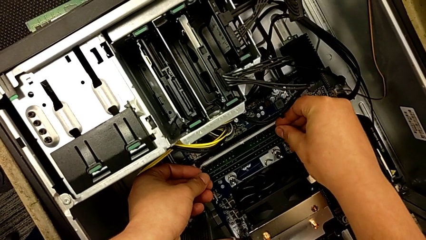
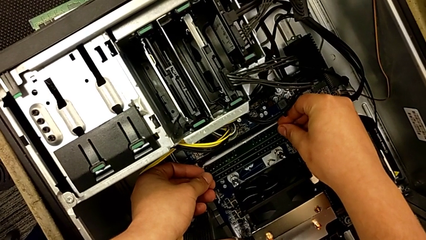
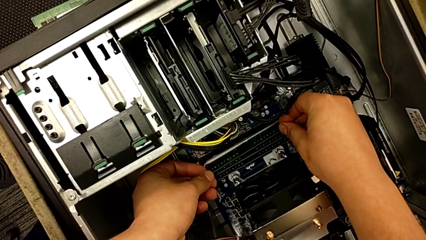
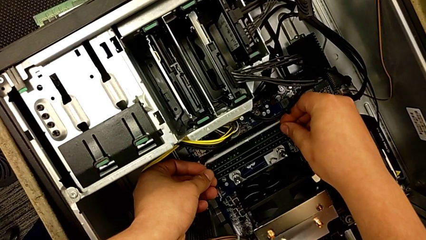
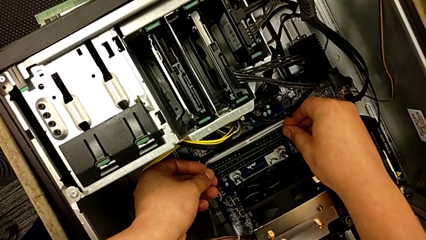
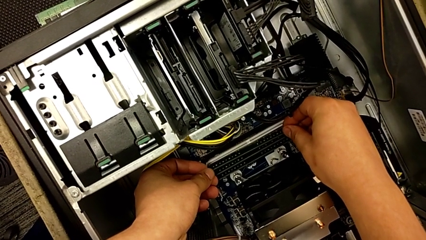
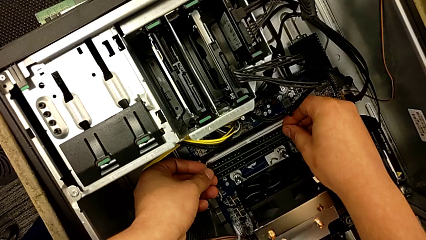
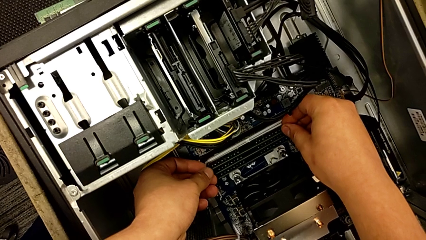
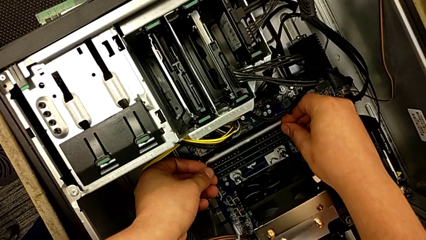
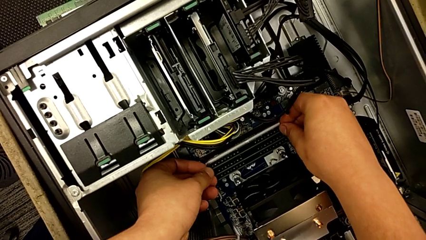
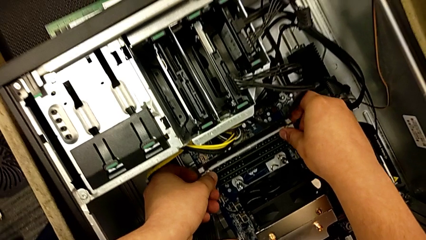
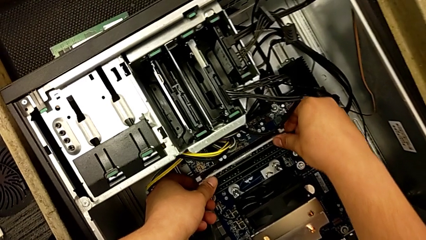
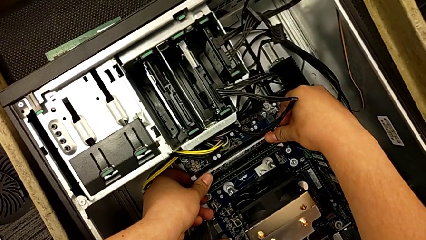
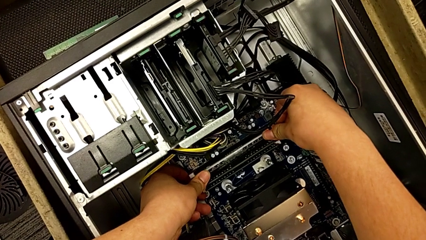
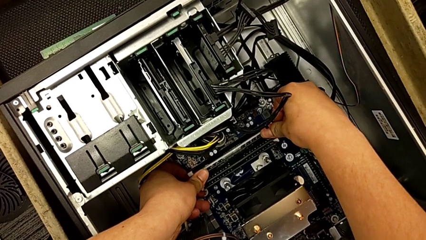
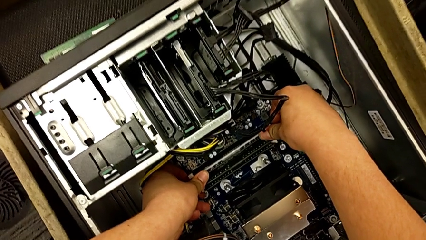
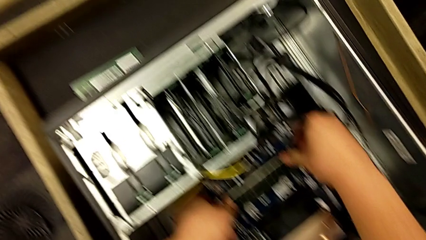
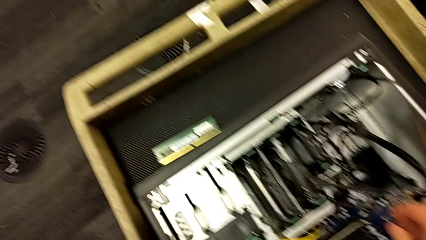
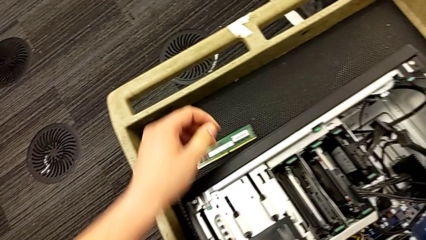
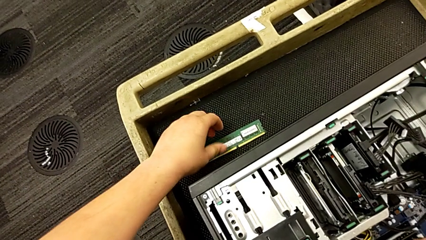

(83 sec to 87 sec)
The camera wearer is inserting the third RAM stick. They insert the third RAM.

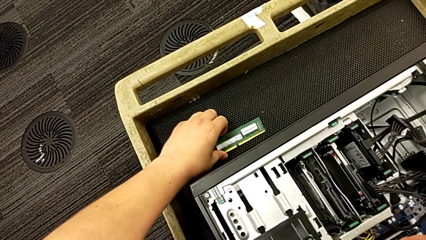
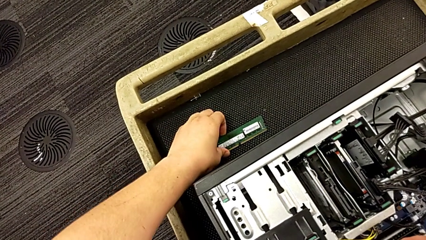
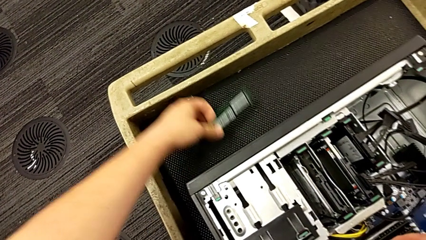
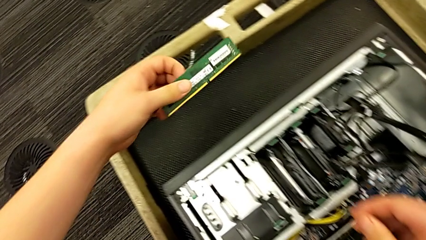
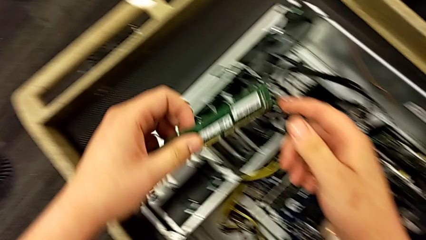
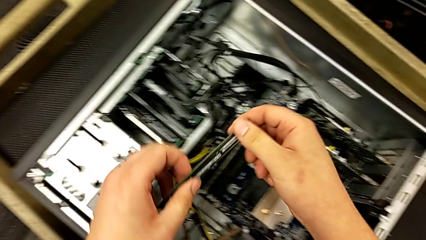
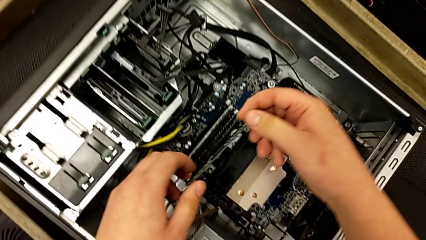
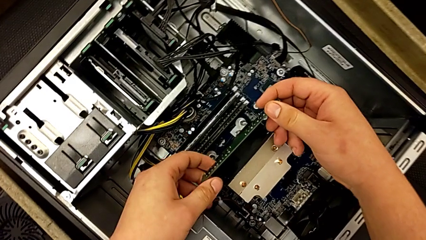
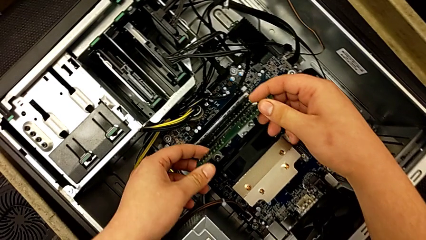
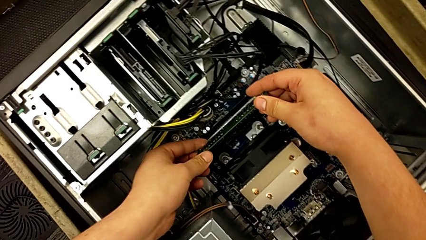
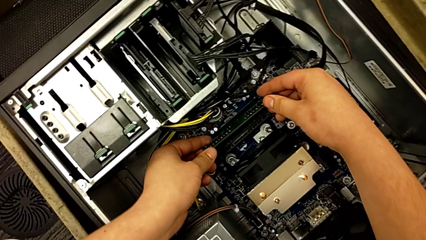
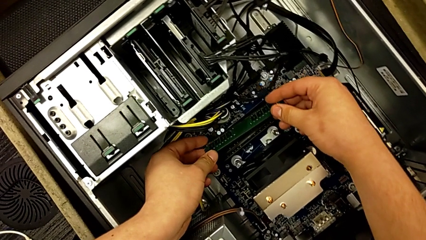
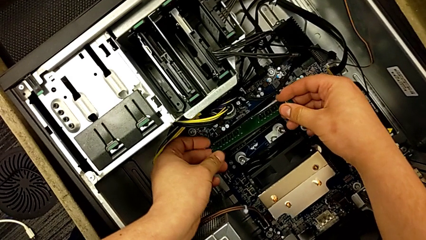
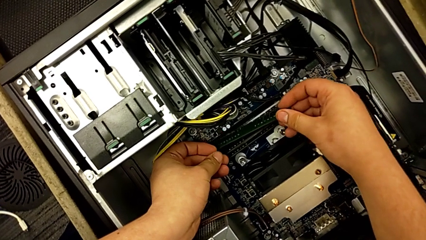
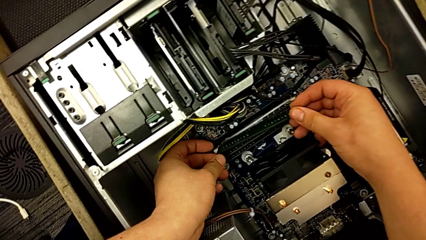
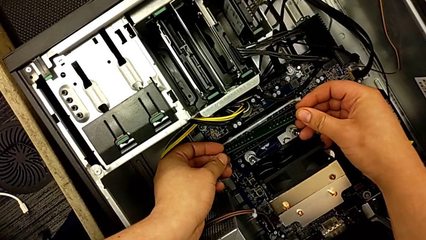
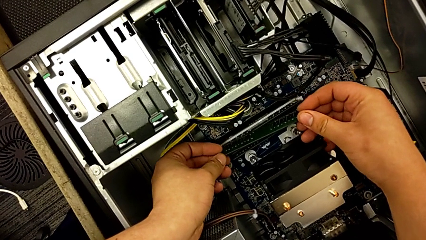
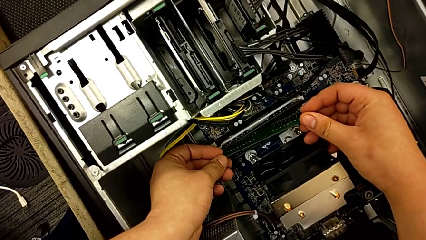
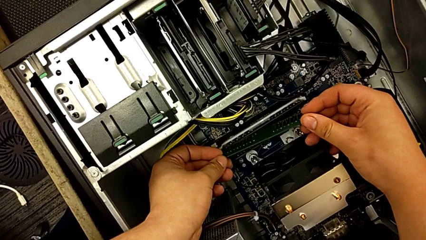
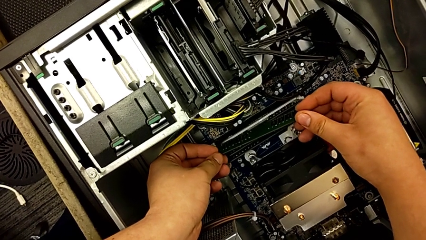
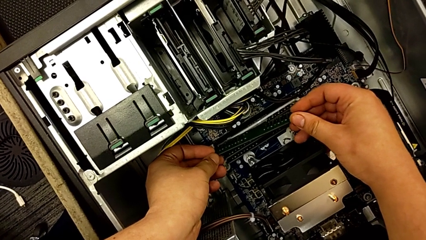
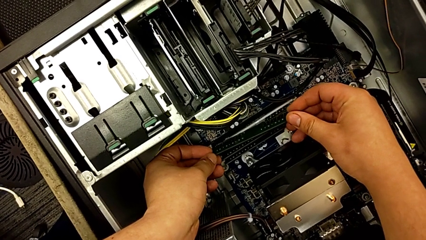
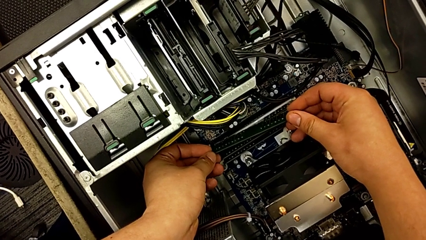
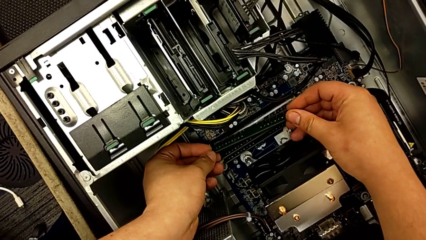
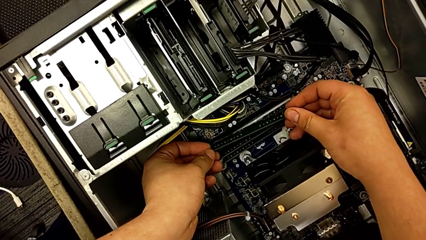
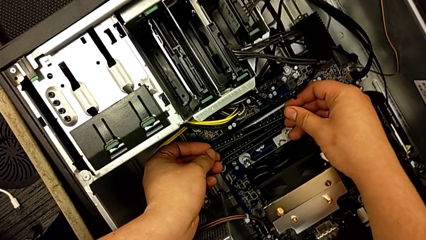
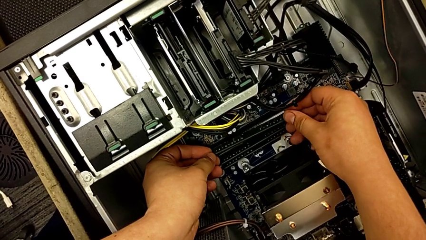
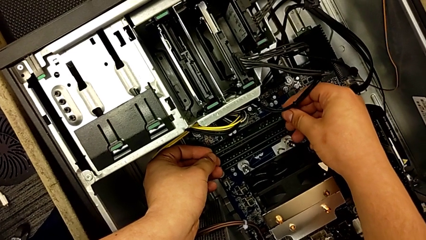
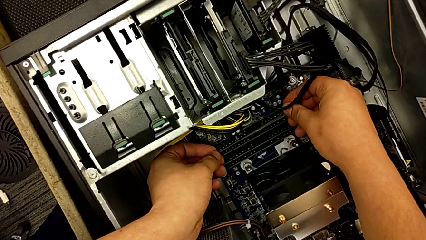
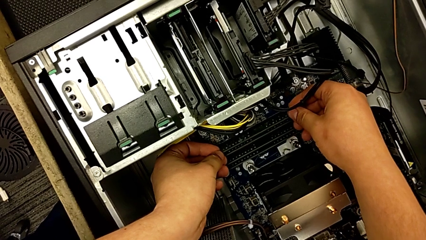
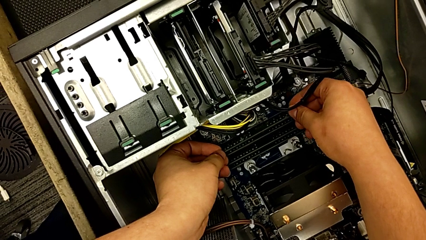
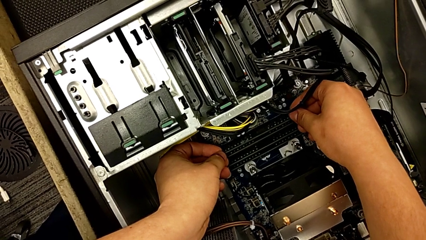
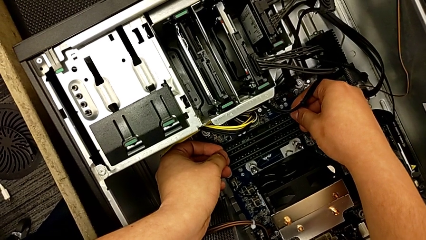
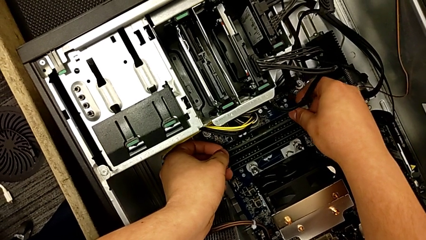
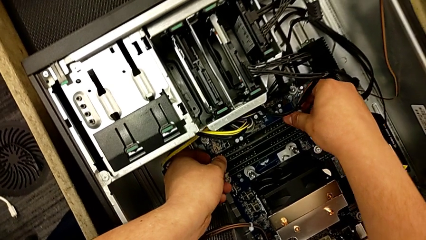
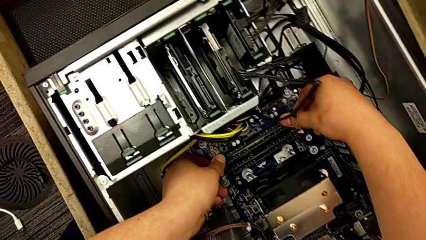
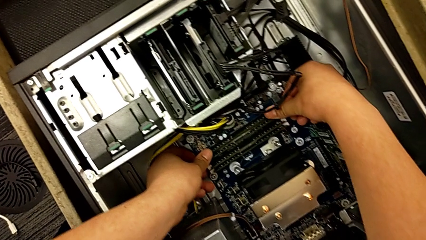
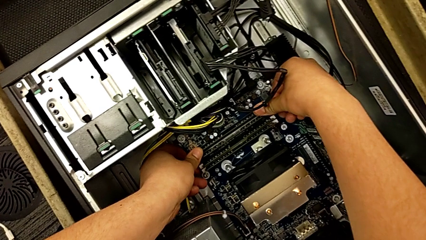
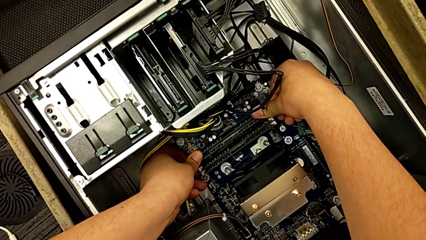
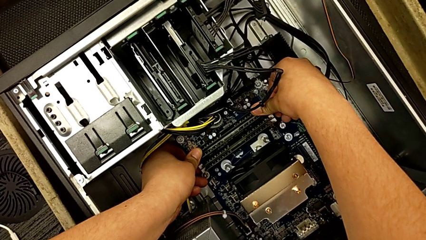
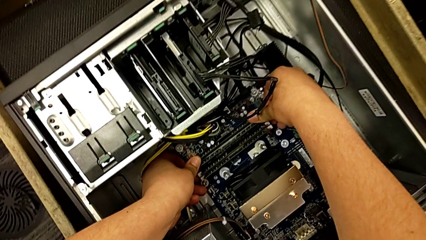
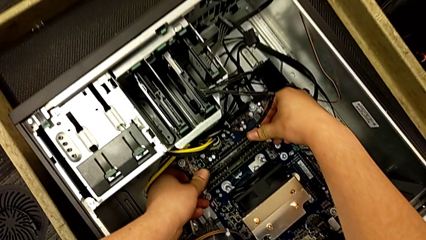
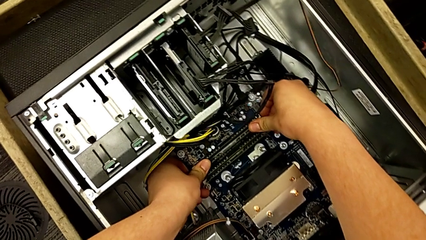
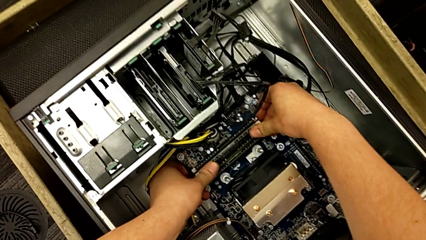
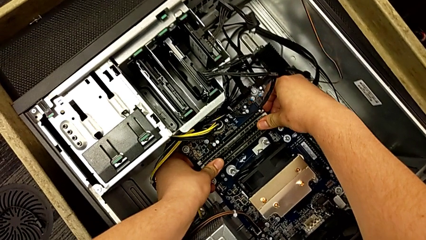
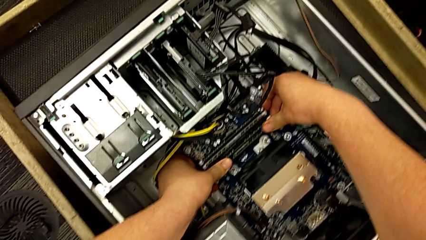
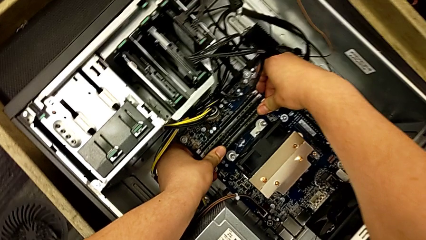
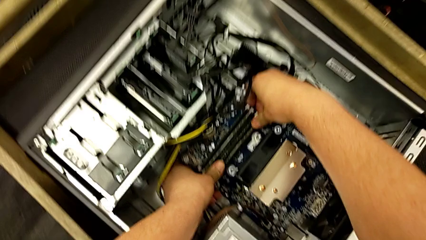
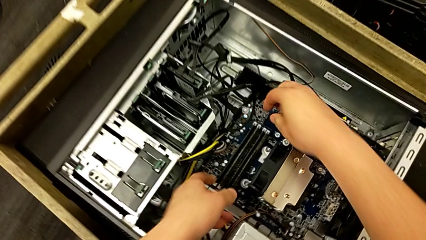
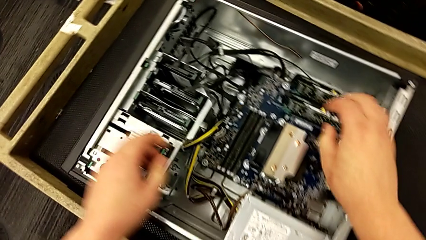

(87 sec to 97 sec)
The camera wearer inserts the fourth RAM stick. They grab the fourth RAM and insert it.
